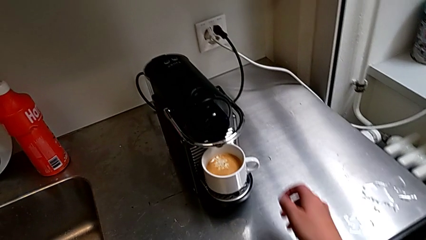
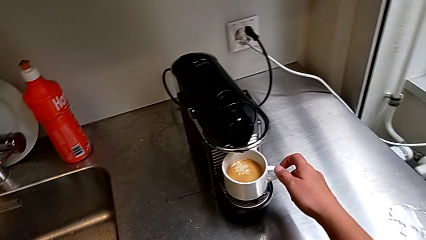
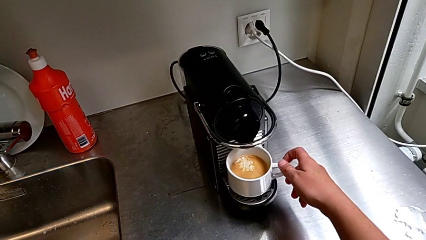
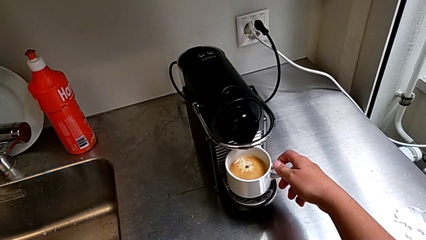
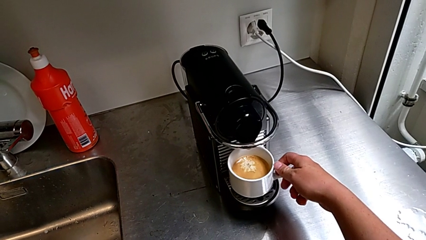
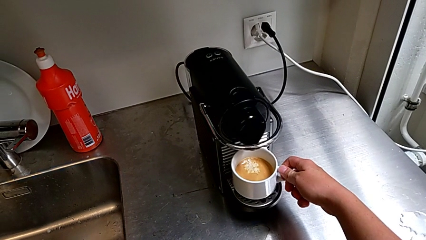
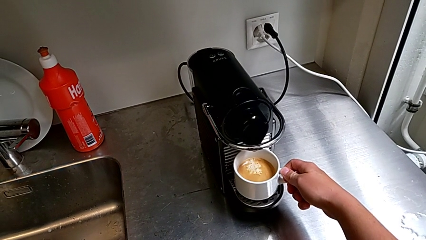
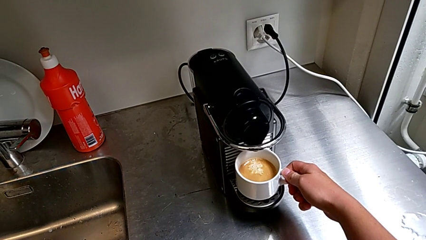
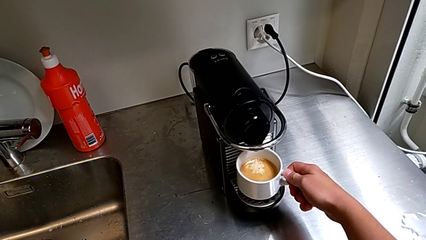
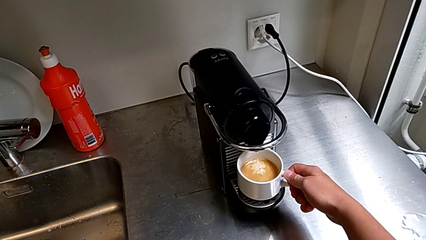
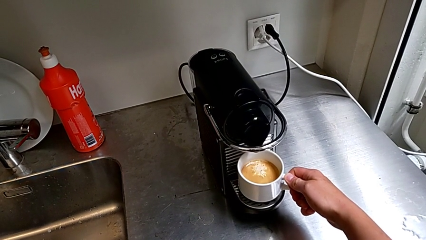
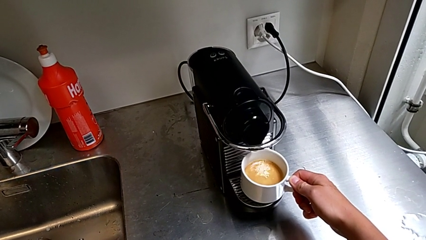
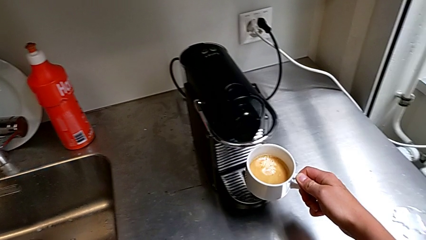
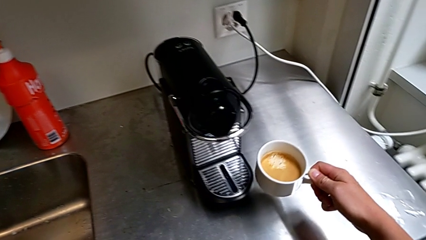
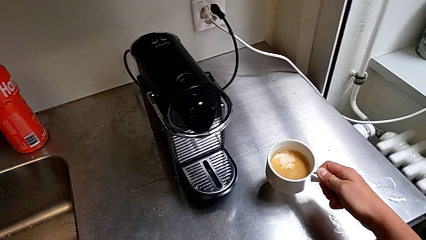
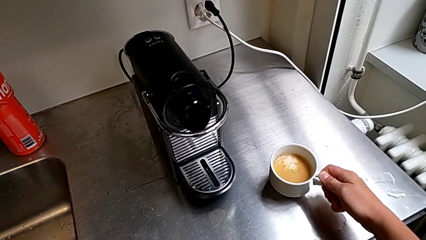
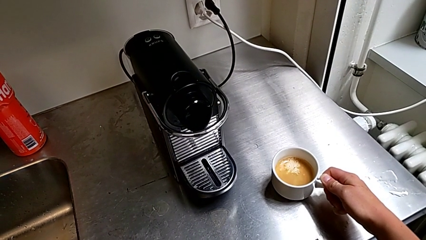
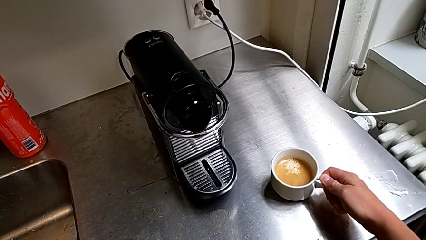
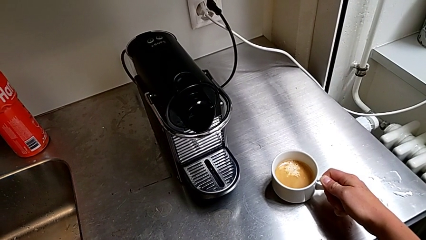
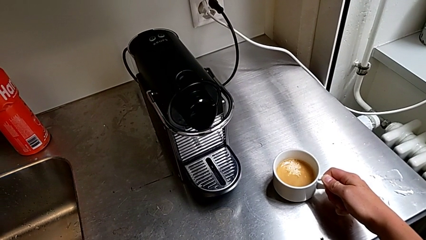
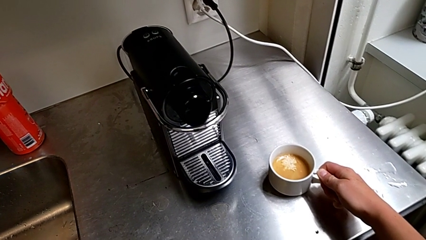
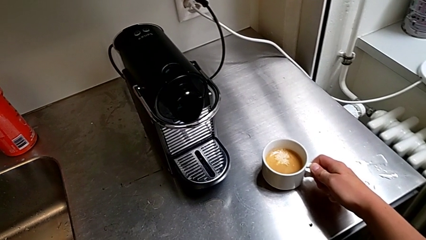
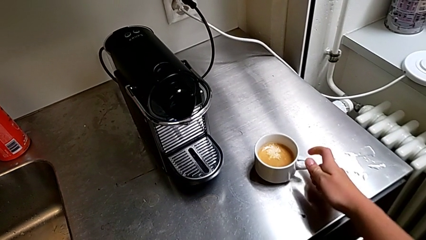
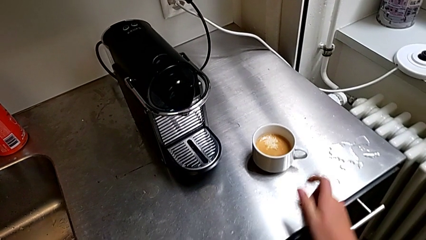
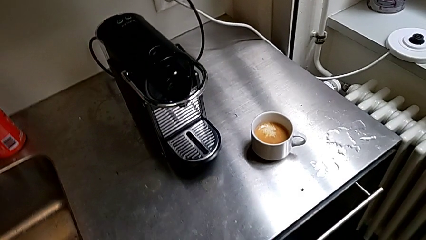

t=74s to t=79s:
The camera wearer is brewing a cup of coffee. They grab the cup, lift it and place it, all with the right hand.

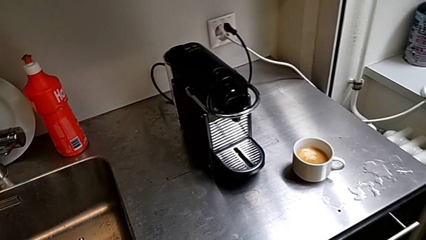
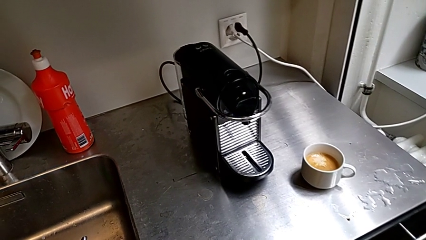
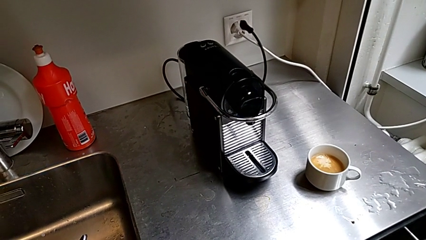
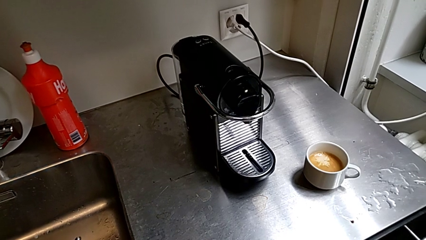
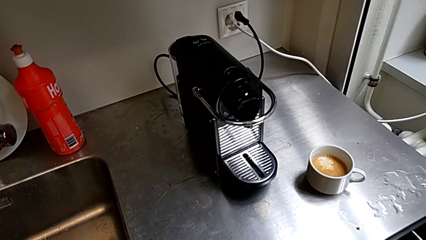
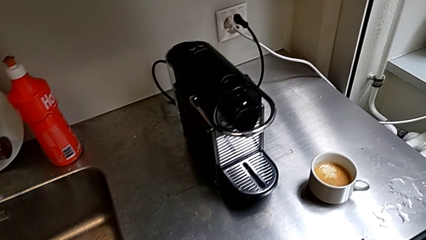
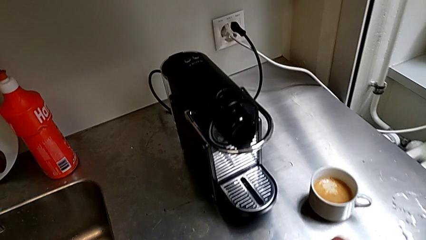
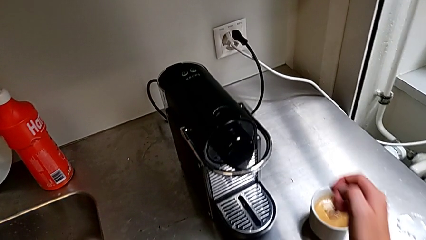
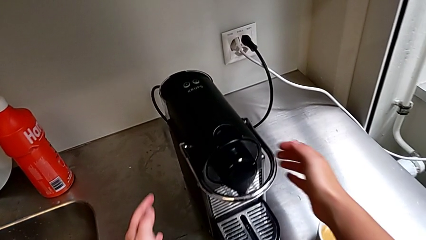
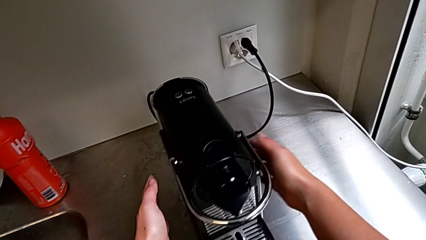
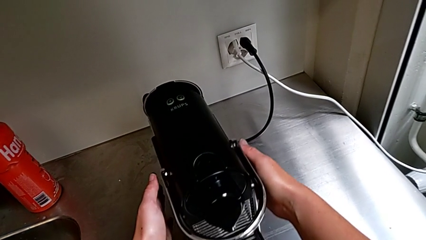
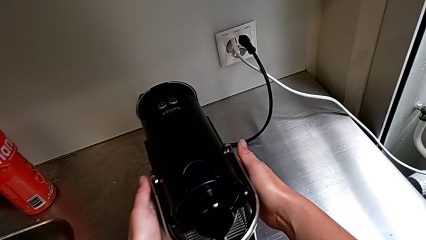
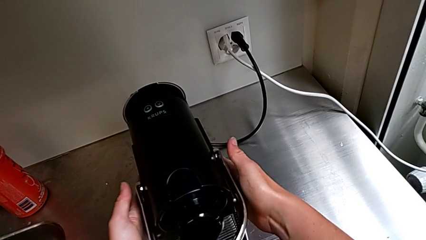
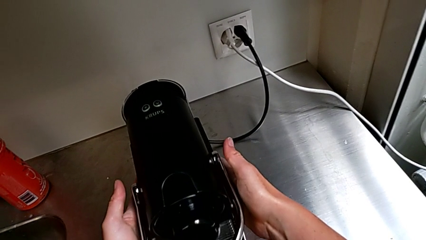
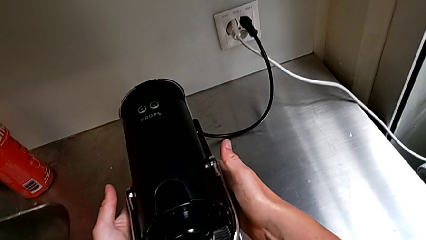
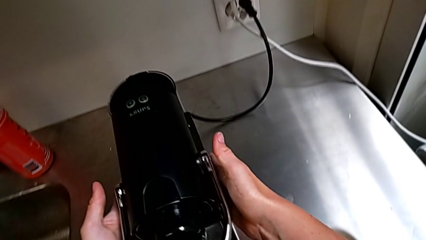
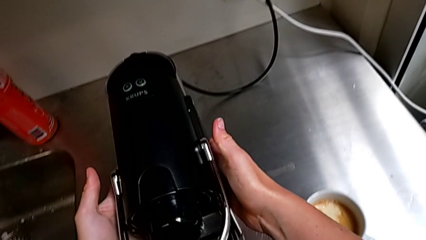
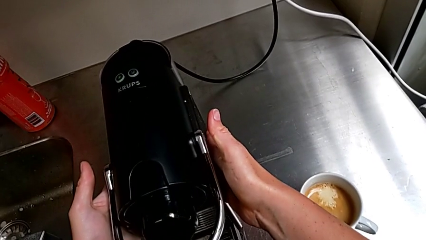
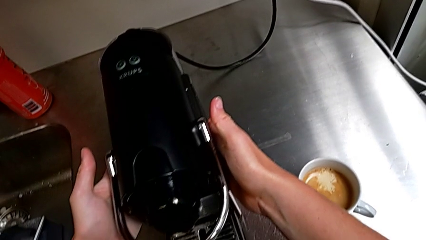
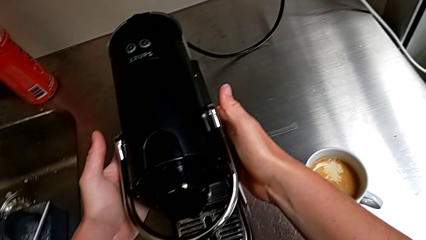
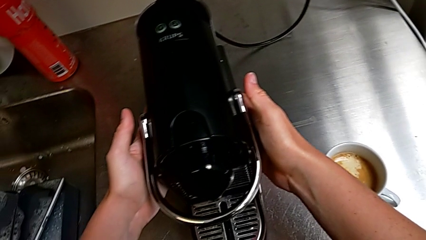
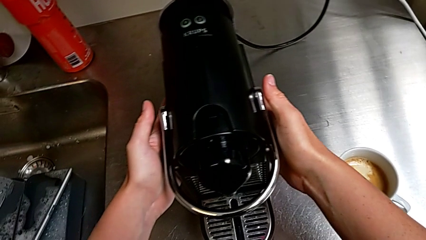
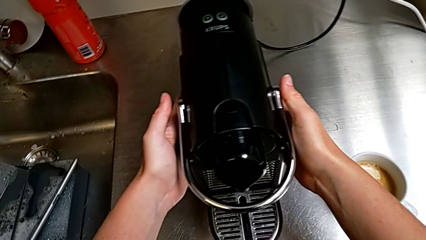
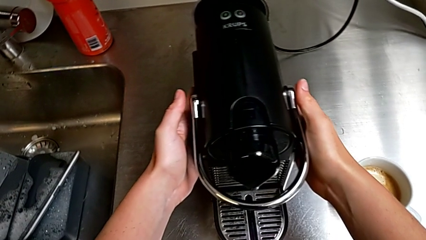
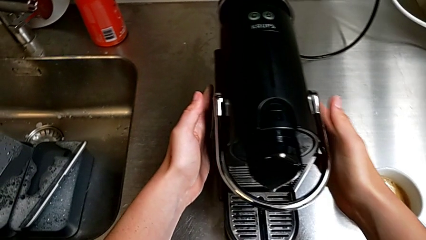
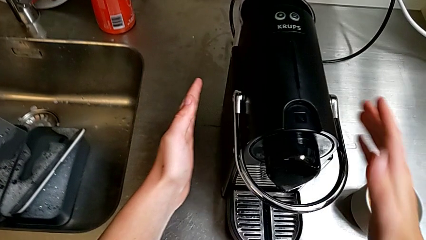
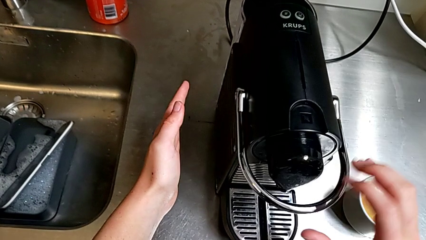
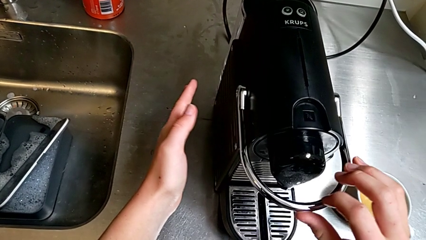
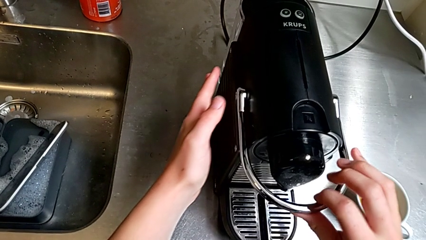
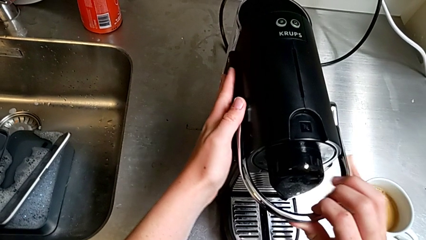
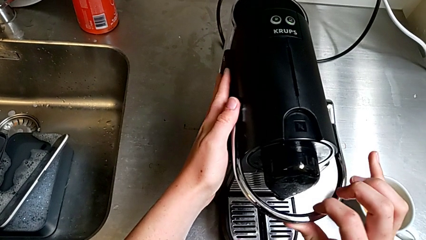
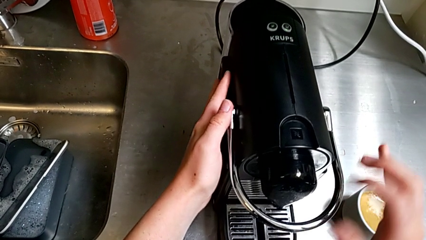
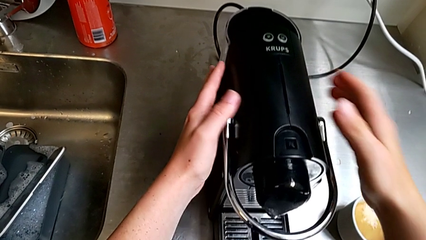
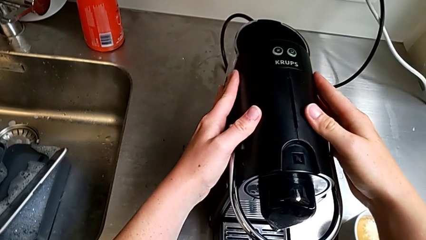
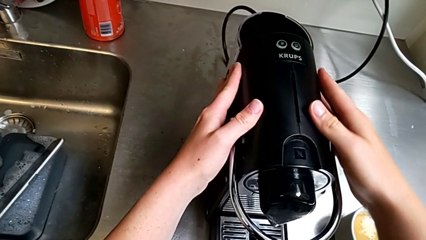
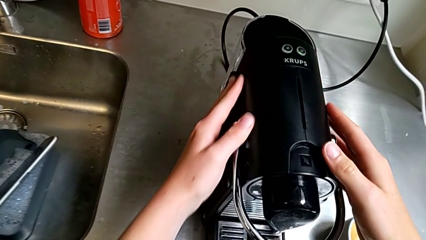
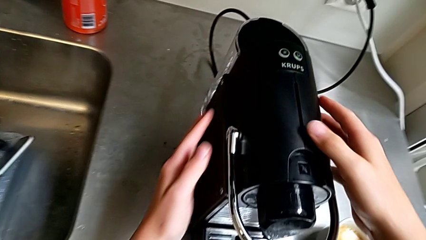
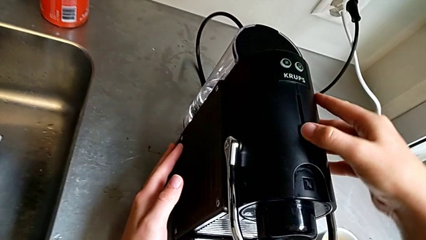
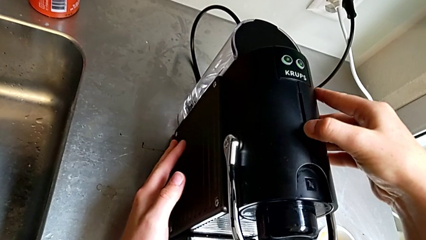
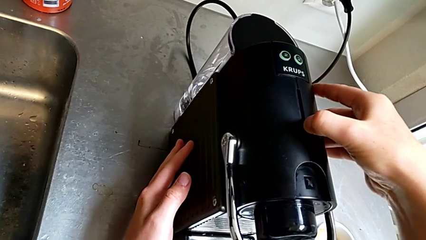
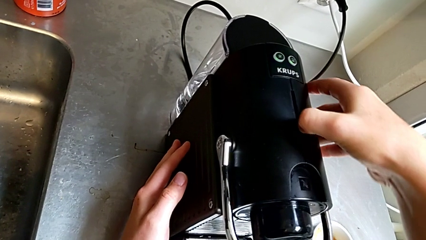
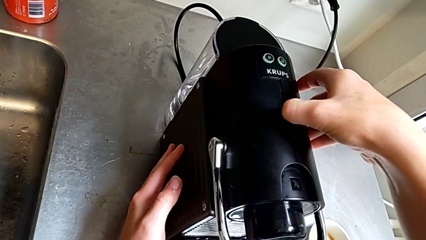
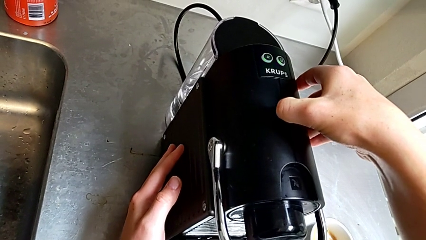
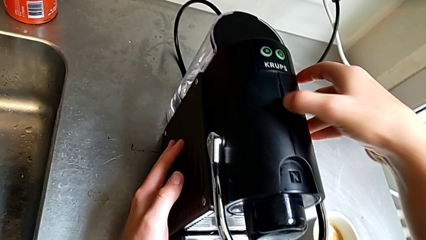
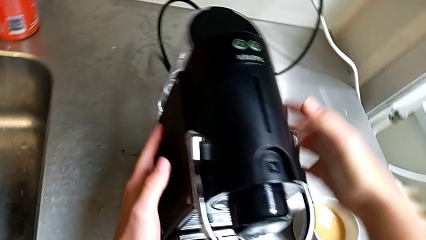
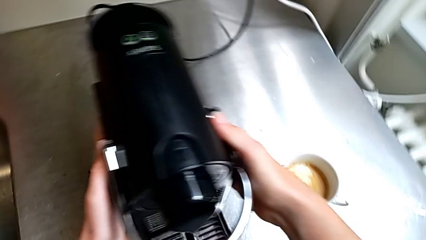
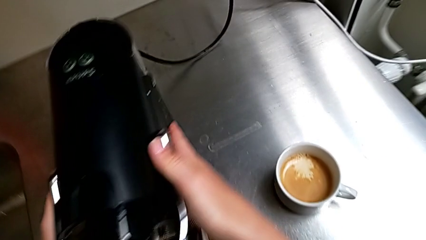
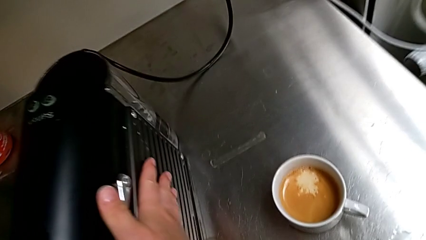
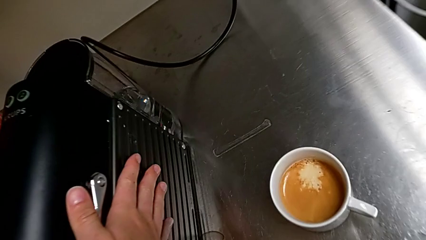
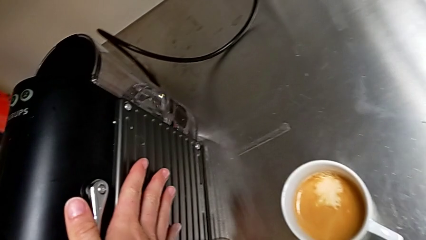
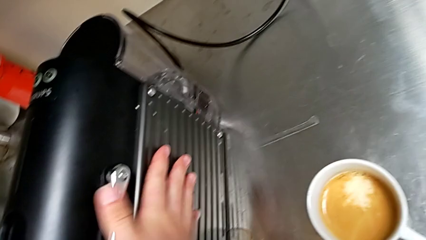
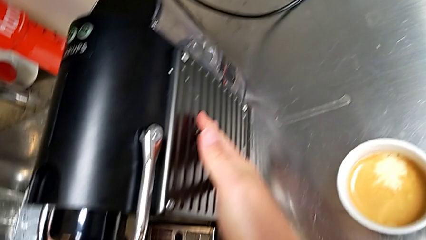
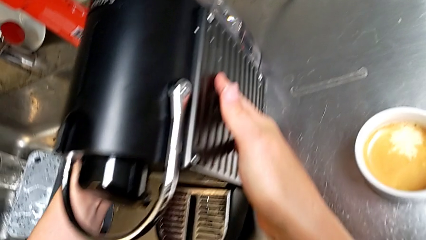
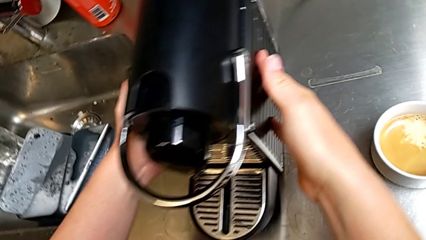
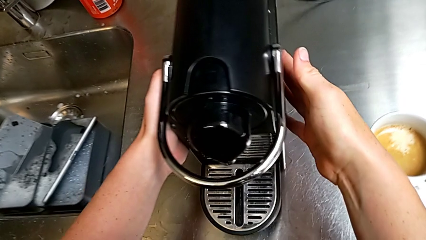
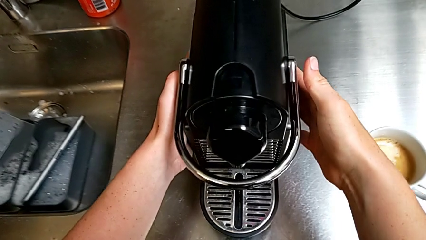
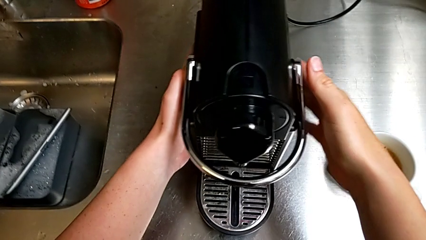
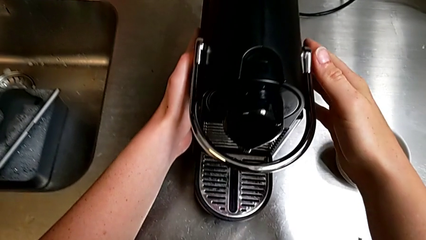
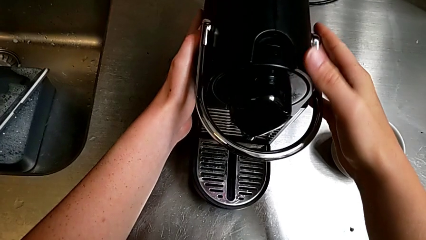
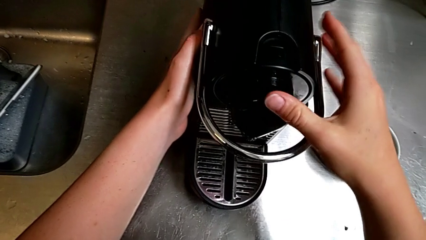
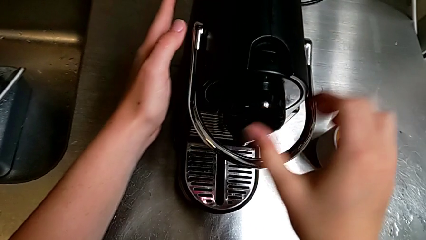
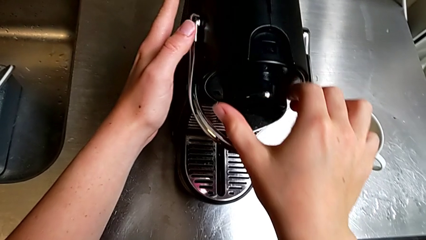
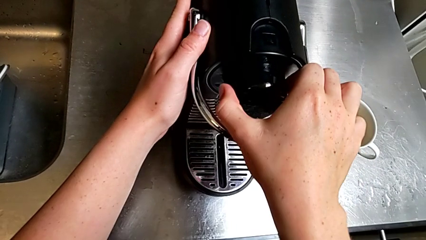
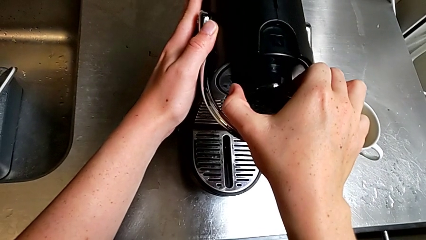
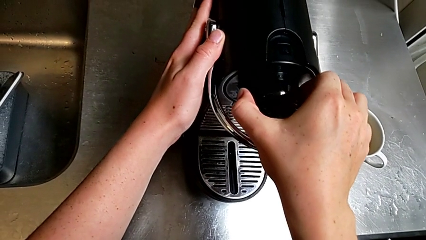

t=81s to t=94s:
The camera wearer is emptying the capsule container into the trash. They approach the capsule coffee machine, hold it and shift it, all with the right hand. They wrongly inspect the capsule coffee machine, slide it and grab the dispenser, all with the right hand.
